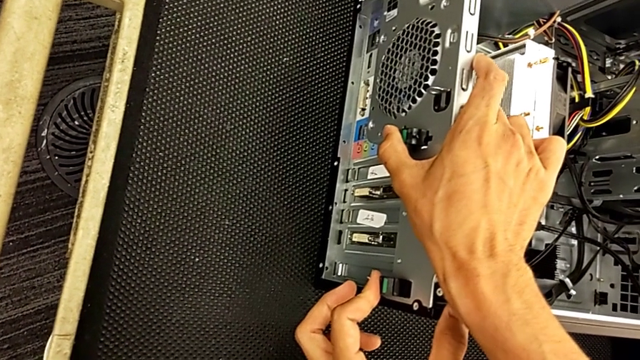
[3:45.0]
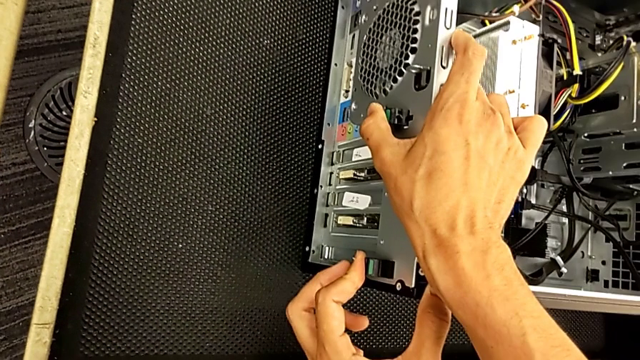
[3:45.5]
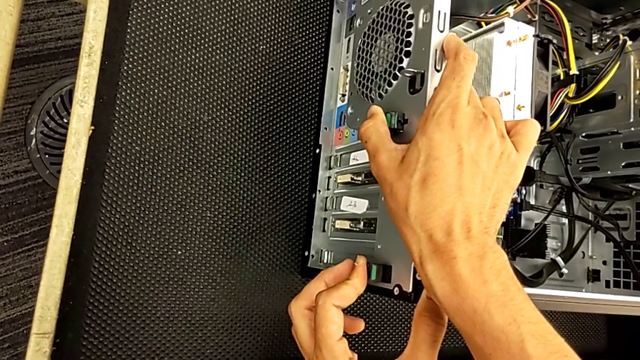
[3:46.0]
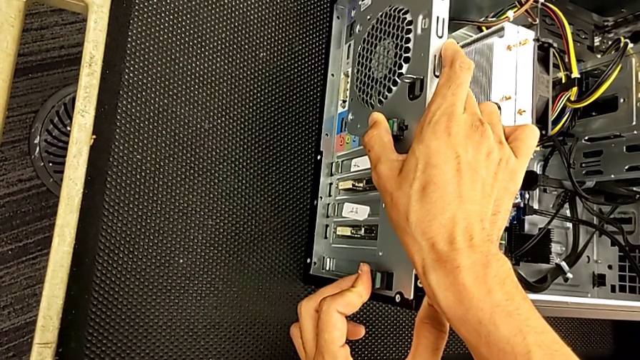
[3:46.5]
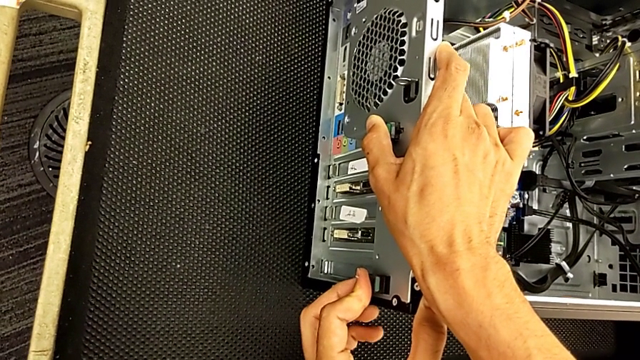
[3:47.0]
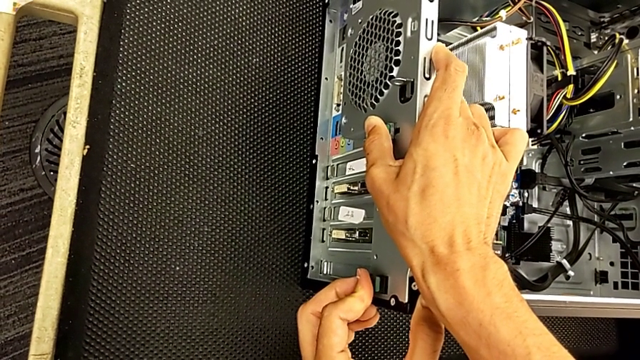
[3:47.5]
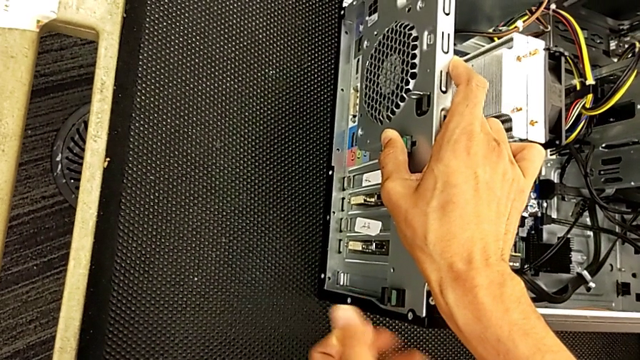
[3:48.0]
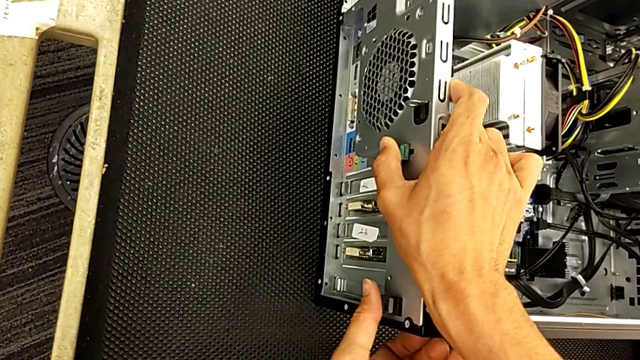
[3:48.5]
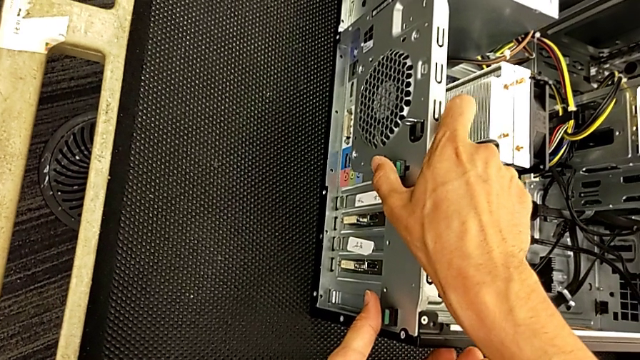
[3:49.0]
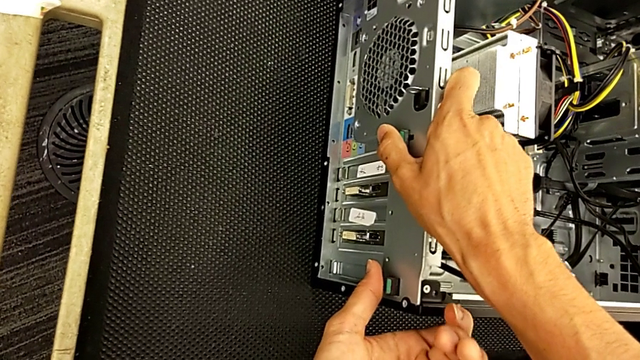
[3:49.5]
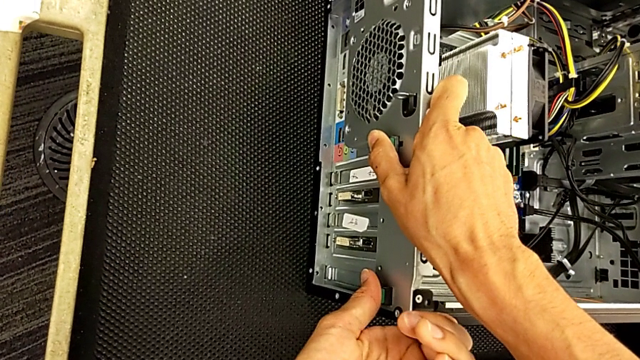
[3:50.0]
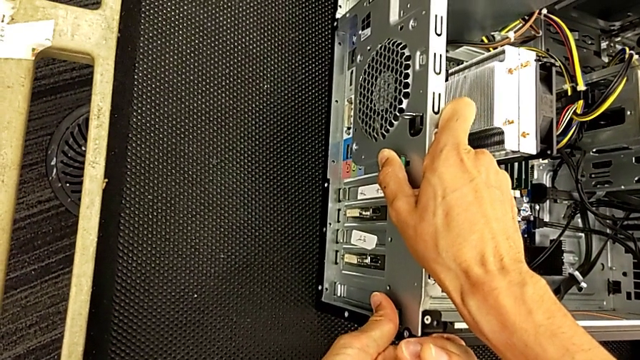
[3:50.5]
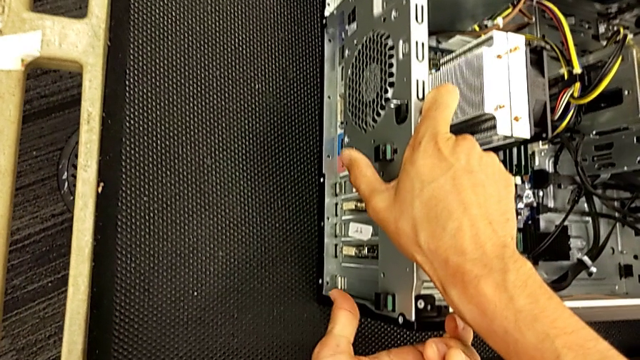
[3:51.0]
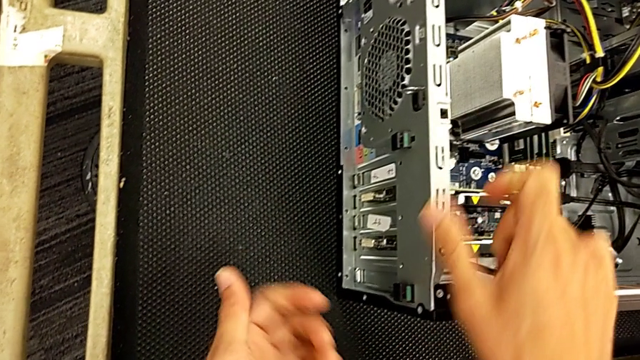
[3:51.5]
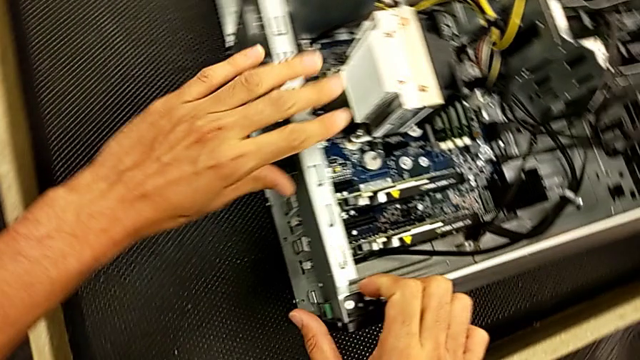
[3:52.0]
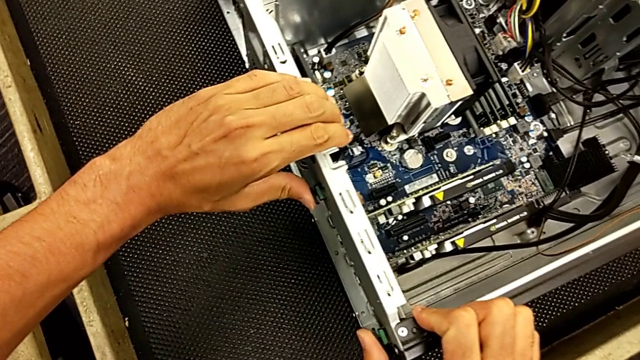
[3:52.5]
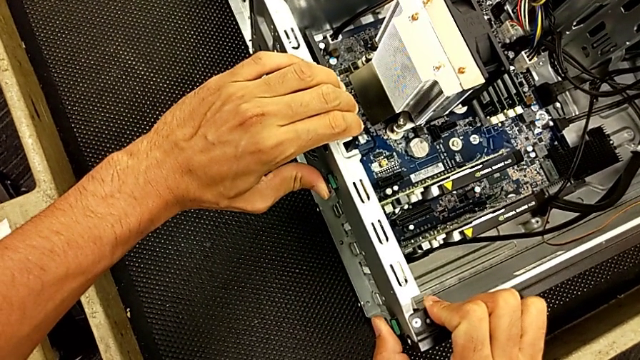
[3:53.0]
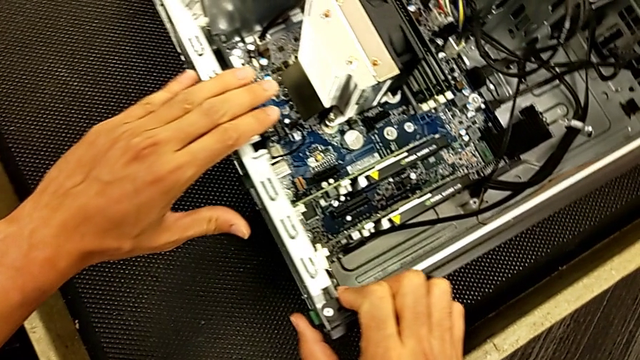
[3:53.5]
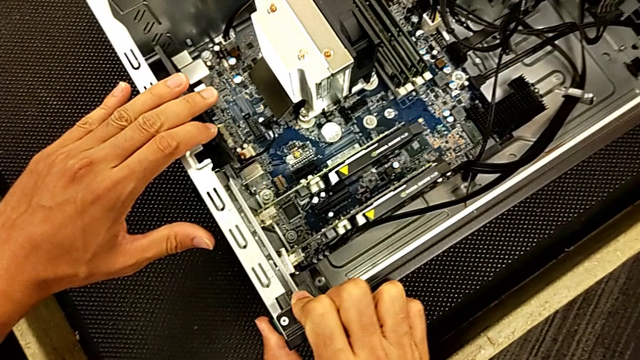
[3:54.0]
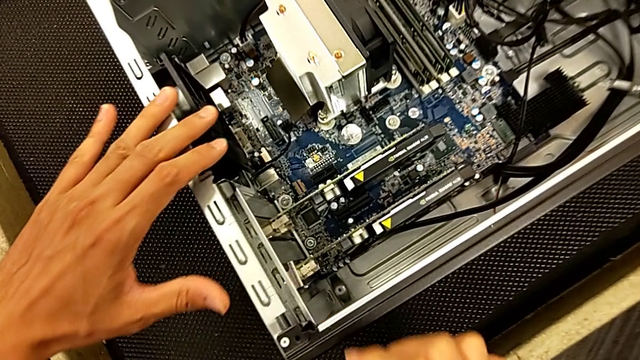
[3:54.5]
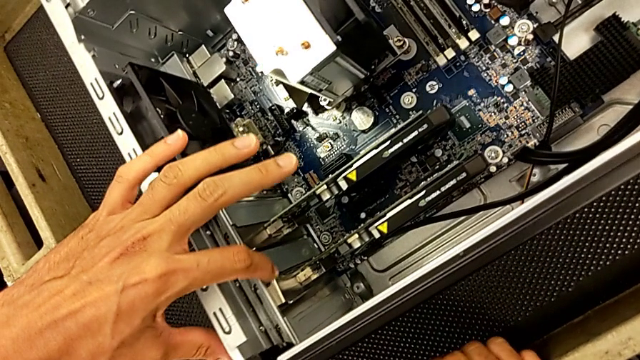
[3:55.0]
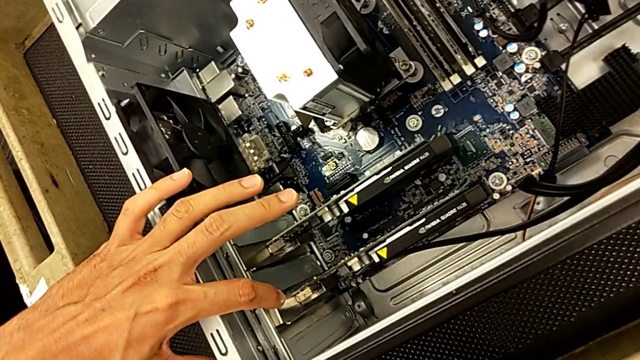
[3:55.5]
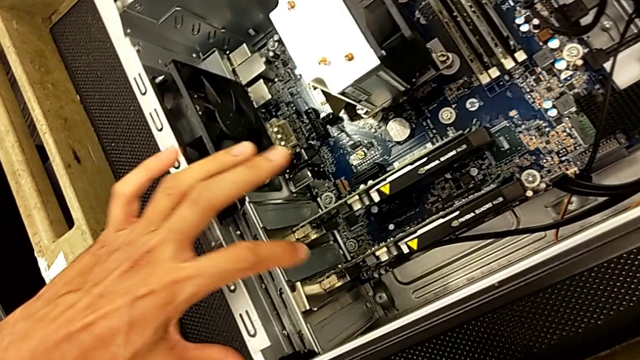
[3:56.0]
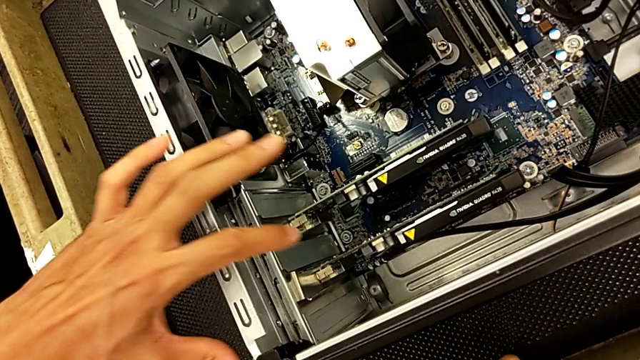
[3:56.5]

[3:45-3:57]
The camera wearer is changing the graphics card. They keep pushing the computer tab and press the computer tab.

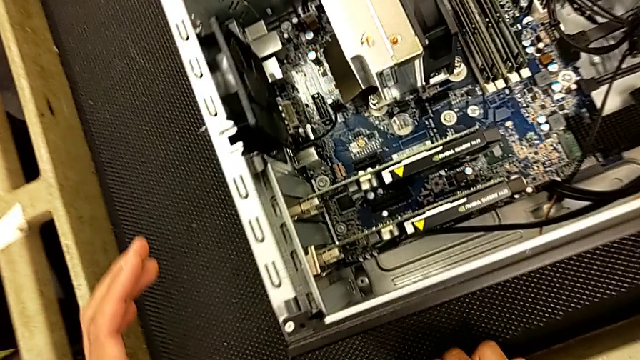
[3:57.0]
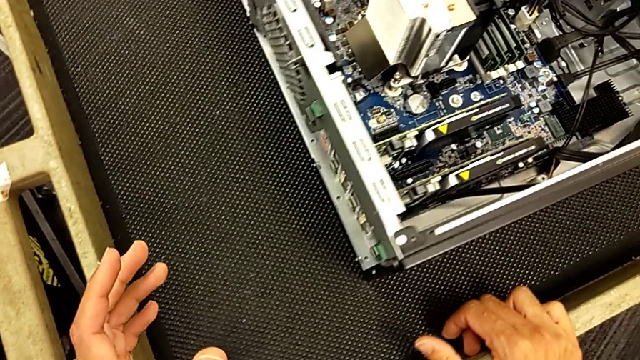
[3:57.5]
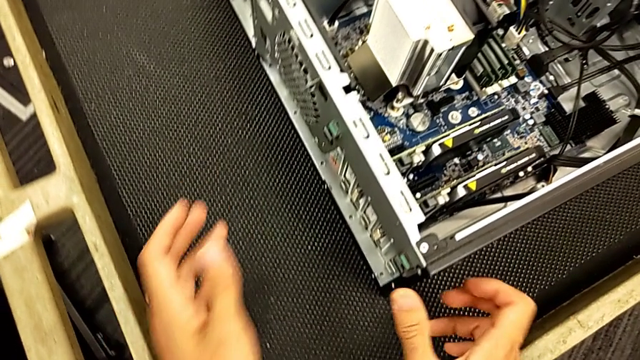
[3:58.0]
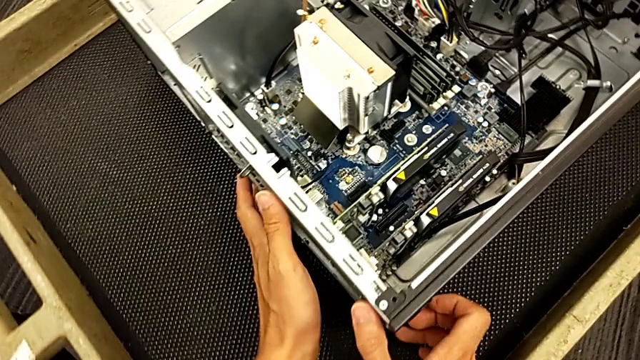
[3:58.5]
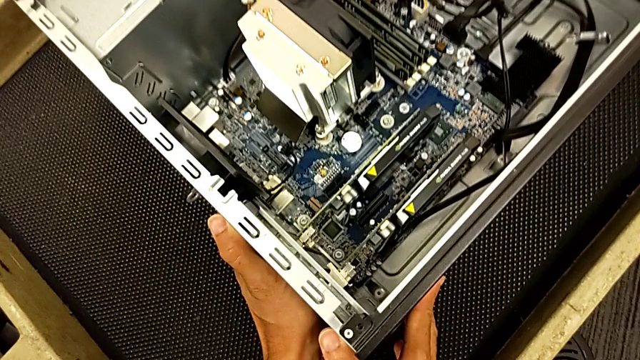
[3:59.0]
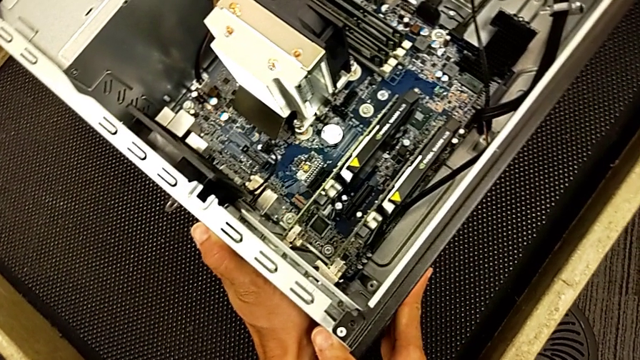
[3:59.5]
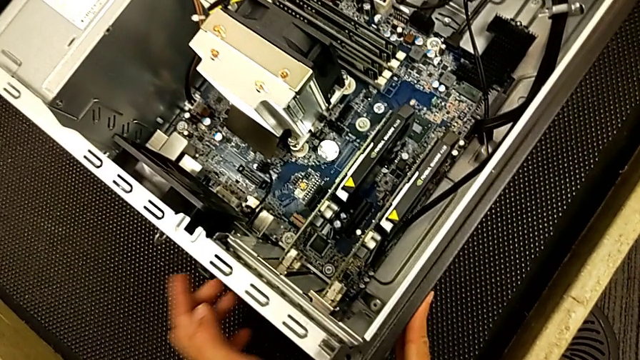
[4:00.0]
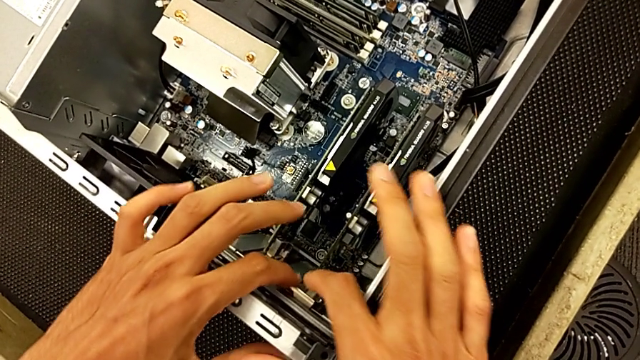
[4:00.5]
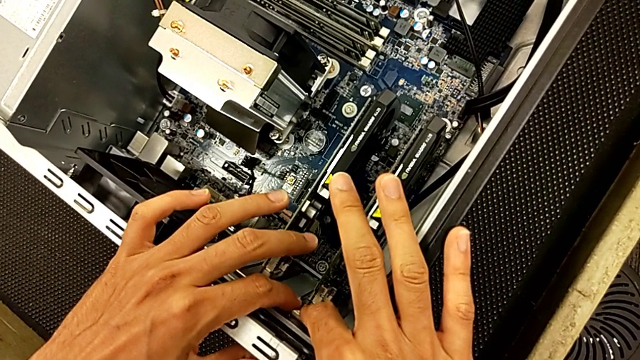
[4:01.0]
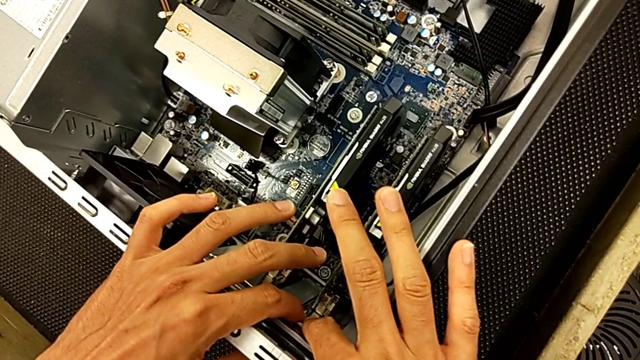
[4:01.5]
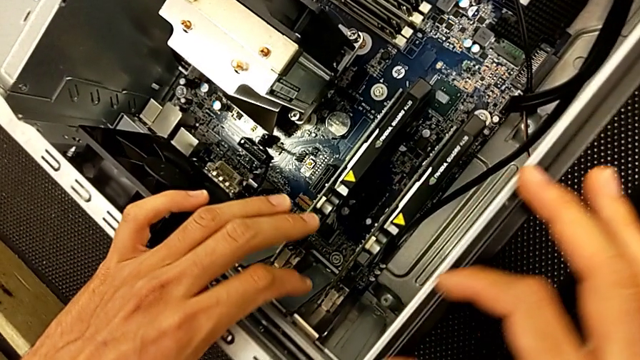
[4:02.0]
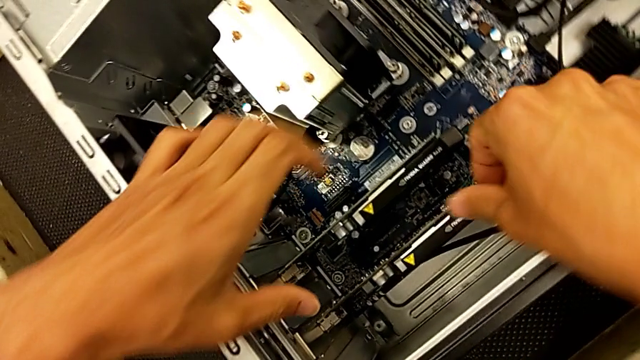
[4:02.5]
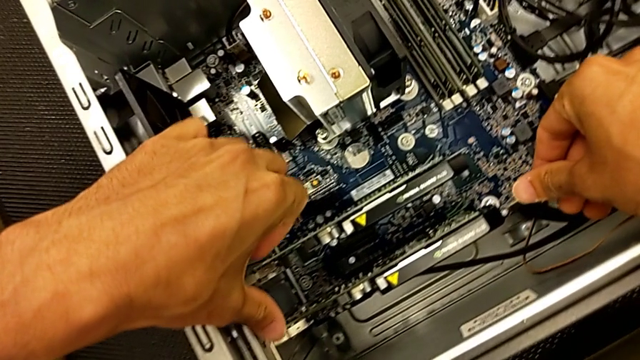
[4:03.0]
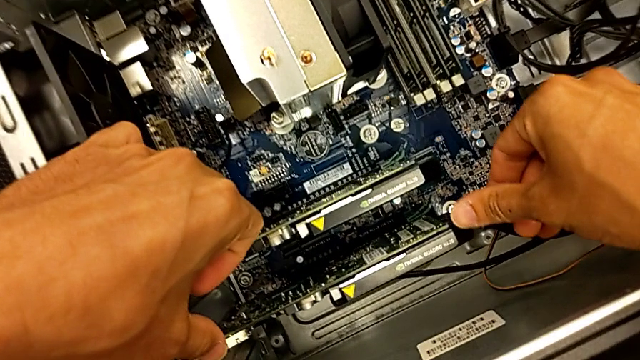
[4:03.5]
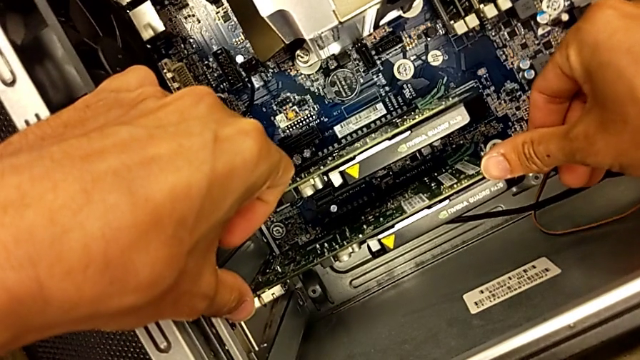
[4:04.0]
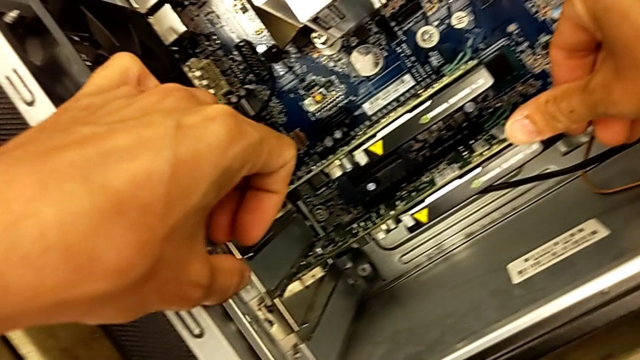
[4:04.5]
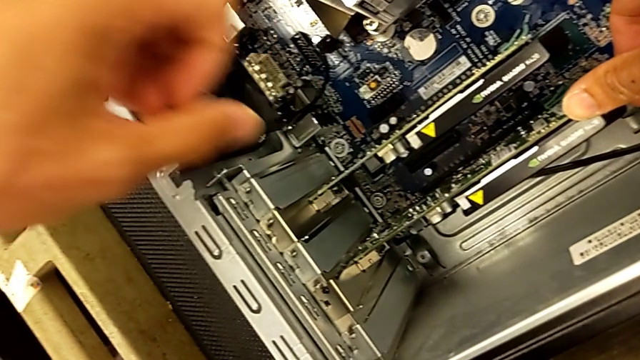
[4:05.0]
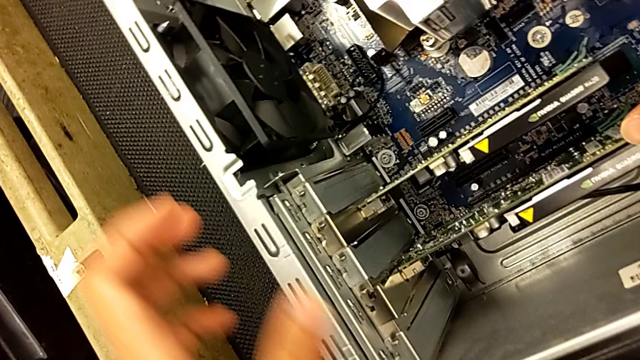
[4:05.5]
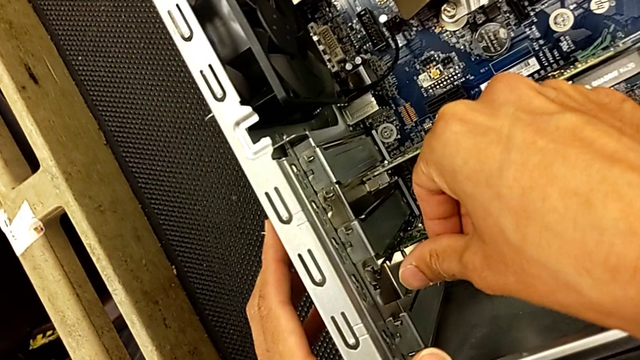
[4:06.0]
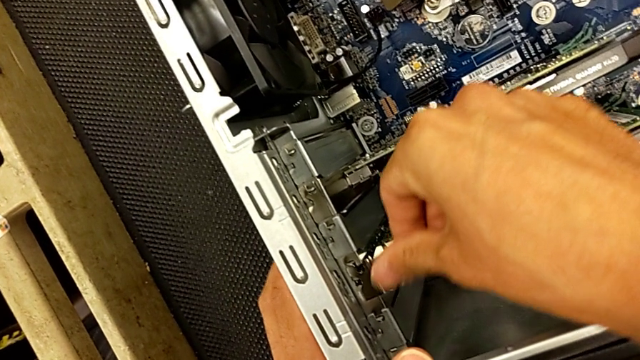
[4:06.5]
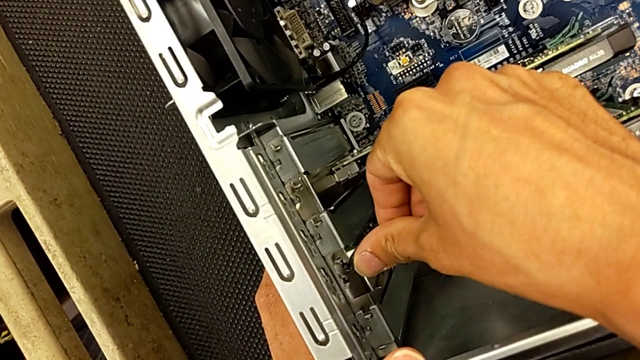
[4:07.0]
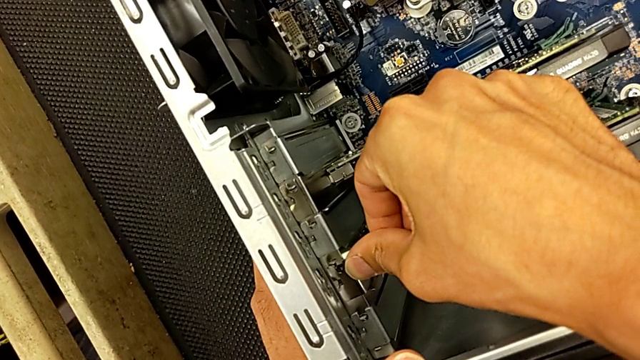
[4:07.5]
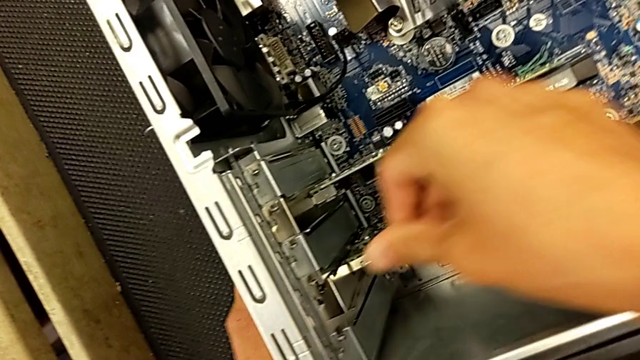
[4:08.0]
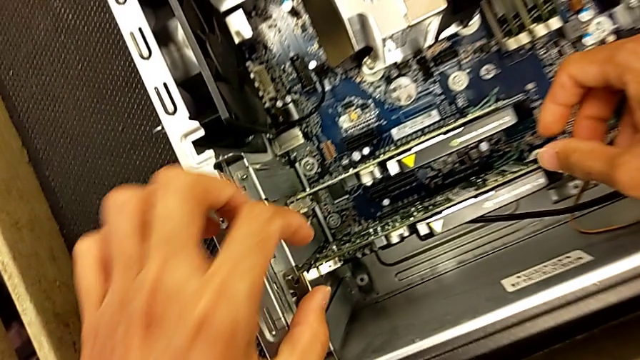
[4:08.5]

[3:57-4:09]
The camera wearer is changing the graphics card. They wrongly push the computer tab and begin to press the graphic card.
